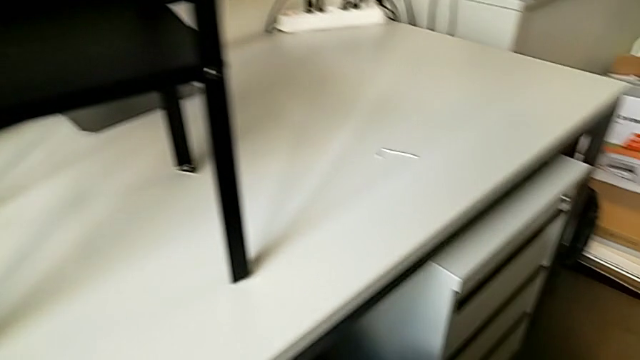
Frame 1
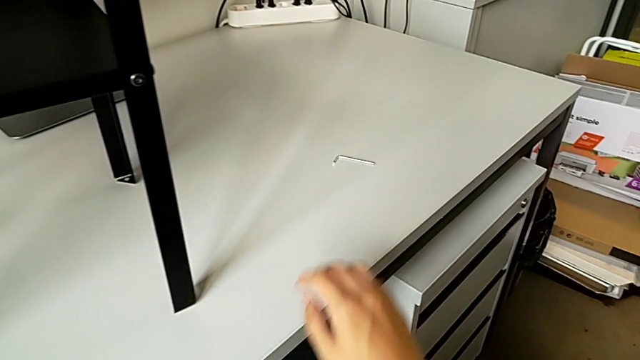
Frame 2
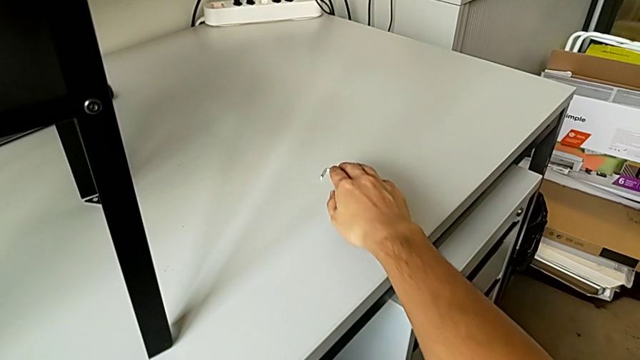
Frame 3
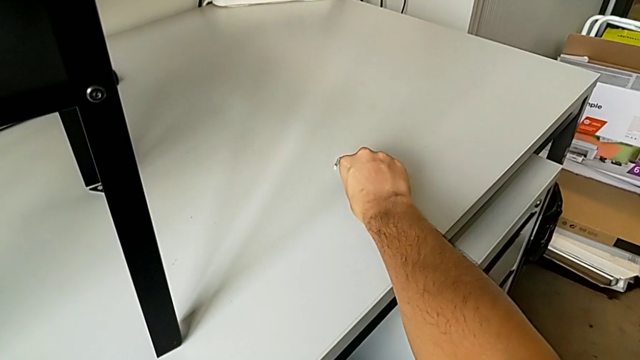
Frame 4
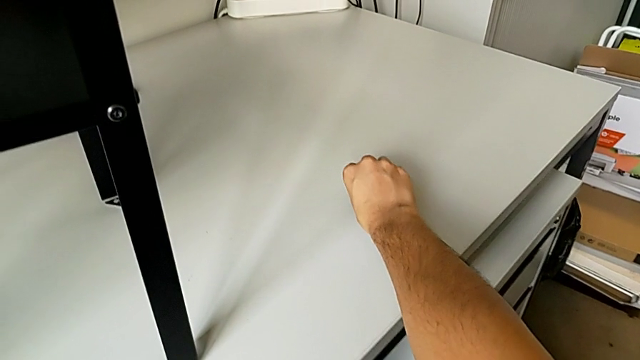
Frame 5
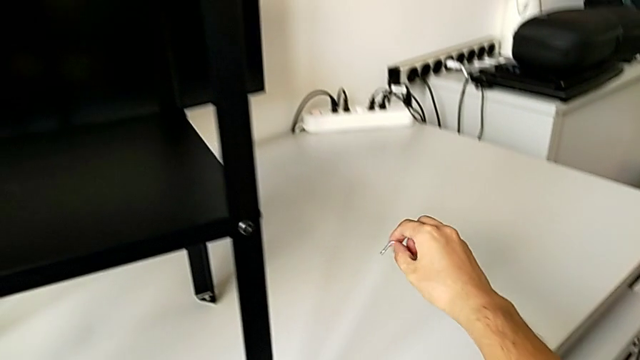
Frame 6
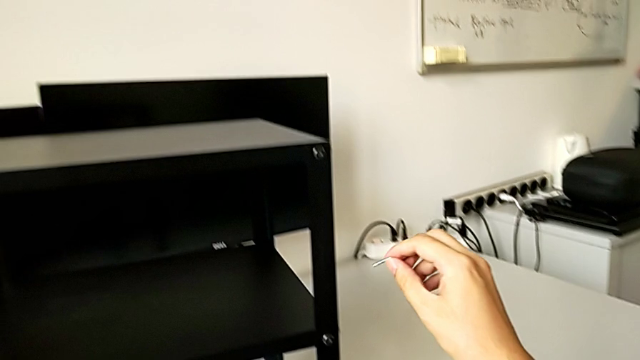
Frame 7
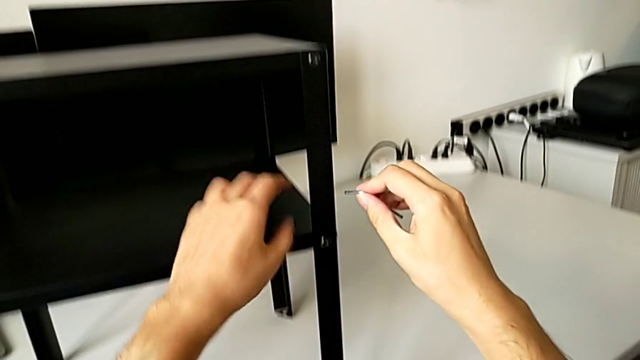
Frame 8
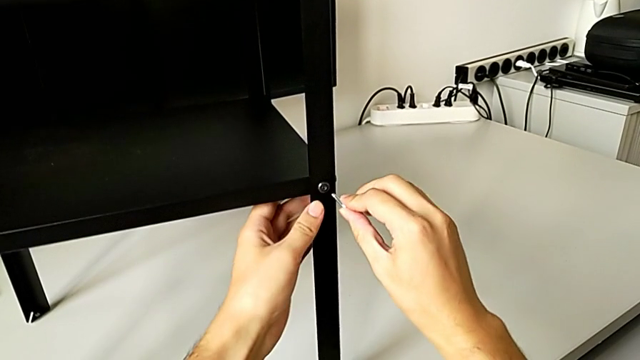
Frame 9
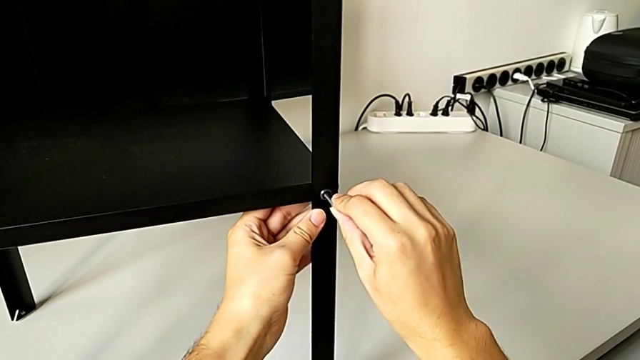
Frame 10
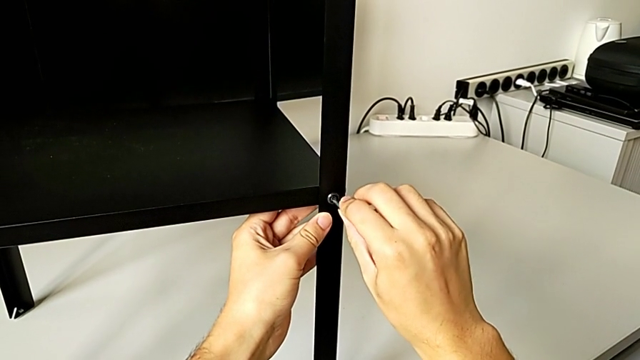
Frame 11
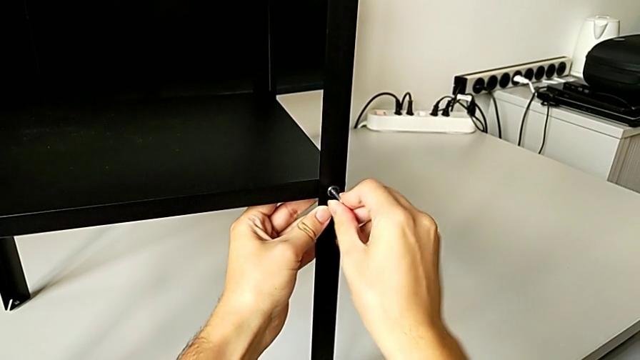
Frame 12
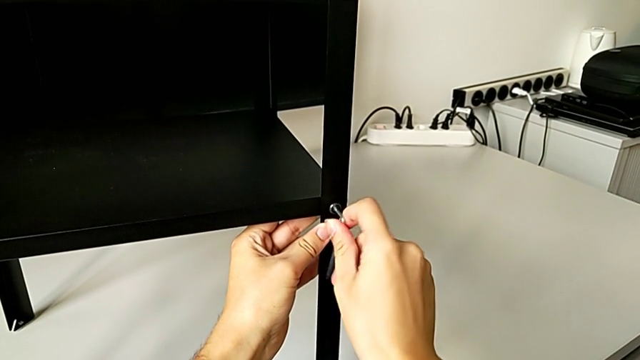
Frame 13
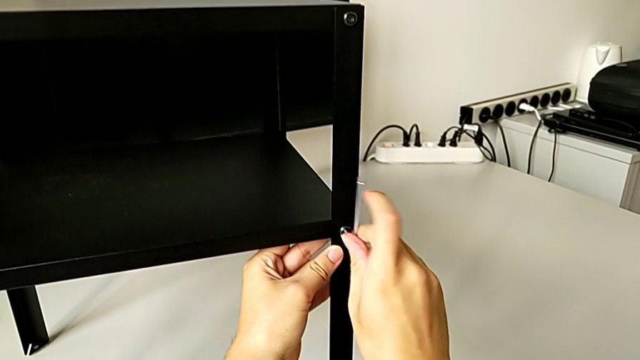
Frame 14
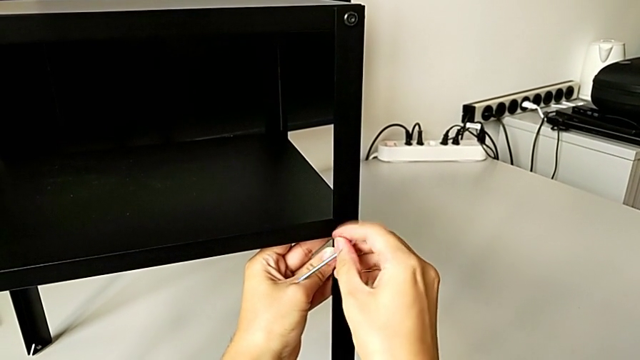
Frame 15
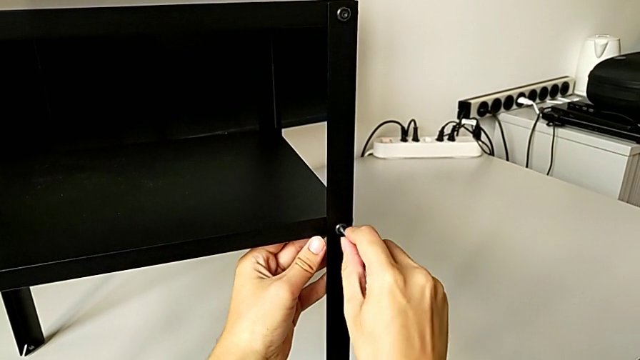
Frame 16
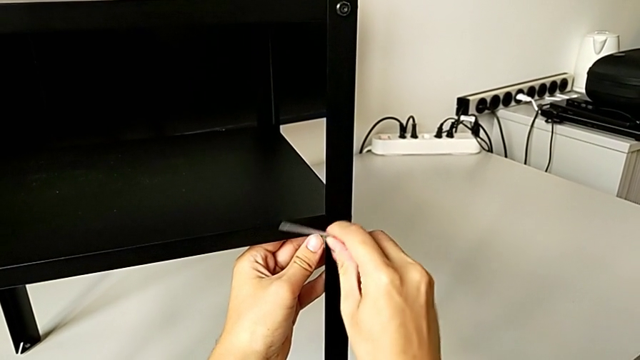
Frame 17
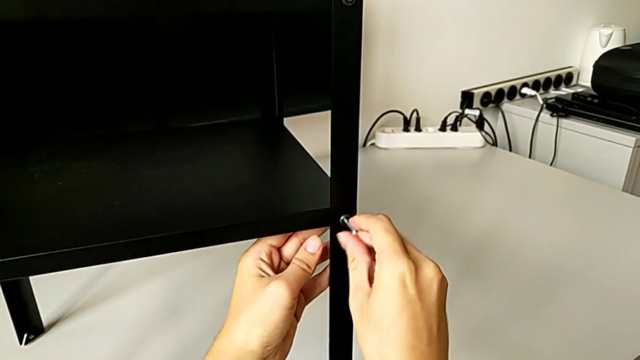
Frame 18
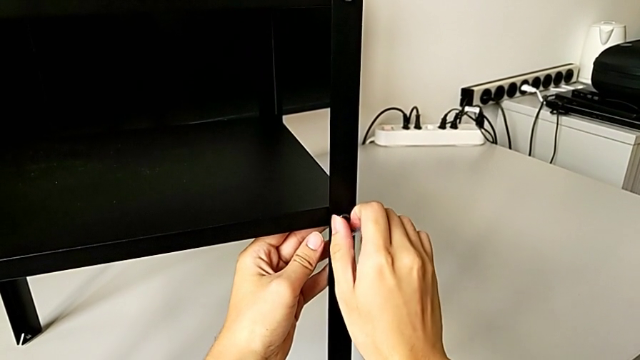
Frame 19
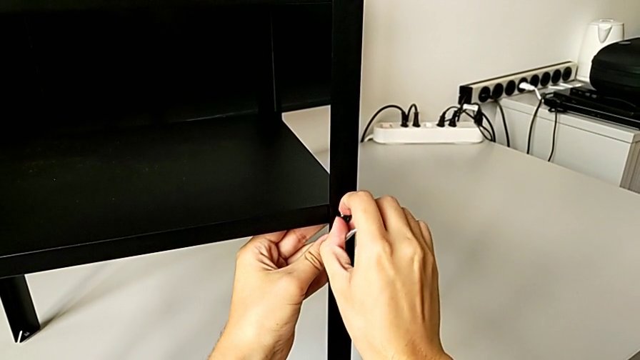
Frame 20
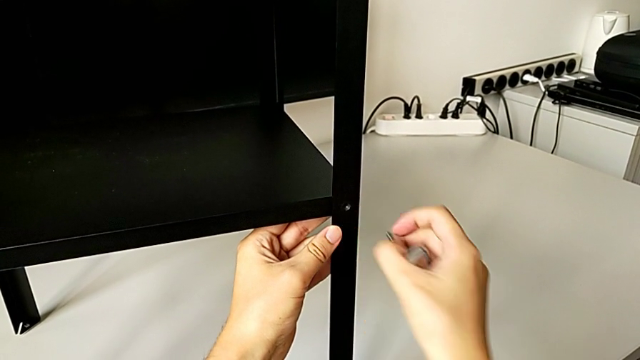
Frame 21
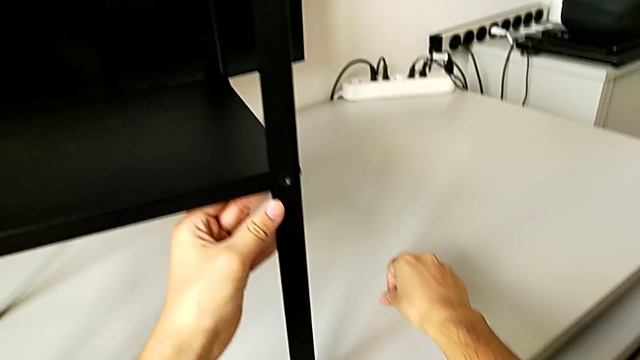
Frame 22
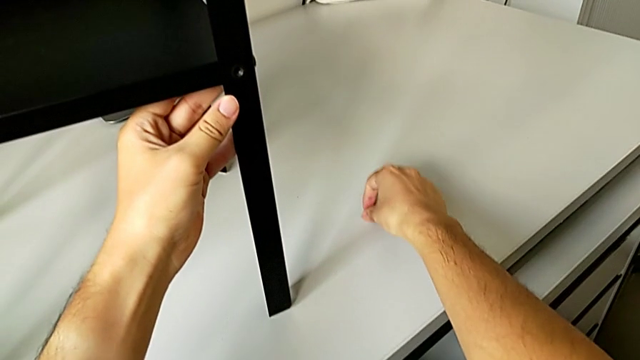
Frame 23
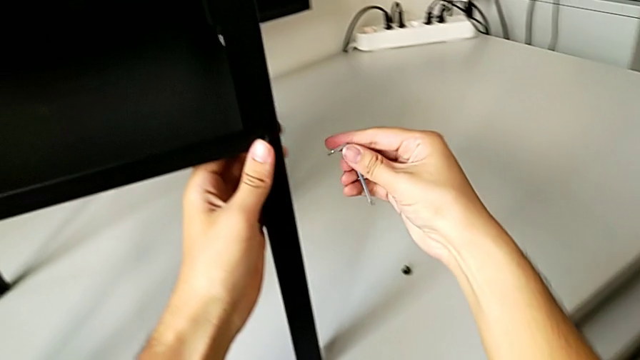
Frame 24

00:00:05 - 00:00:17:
The camera wearer is unscrewing the bottom hex socket head from the leg and the shelf. They approach the Allen wrench, grab it, approach the hex socket head, insert the Allen wrench, unscrew the hex socket head, withdraw the Allen wrench, disassemble the hex socket head, place it and approach it.

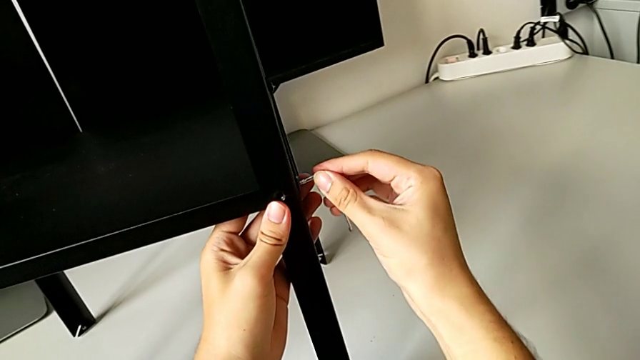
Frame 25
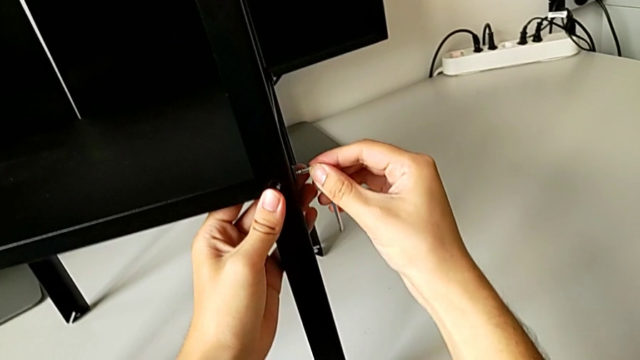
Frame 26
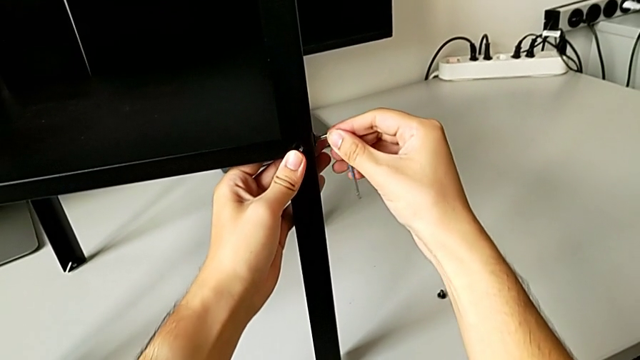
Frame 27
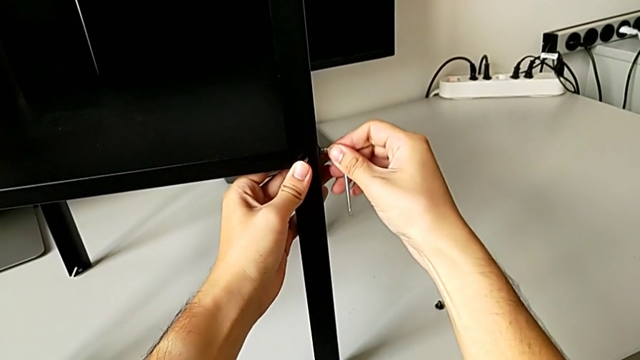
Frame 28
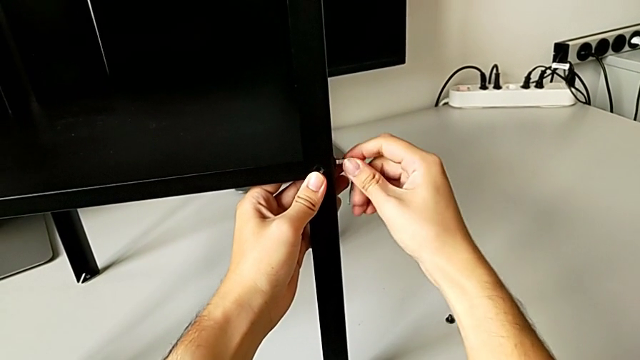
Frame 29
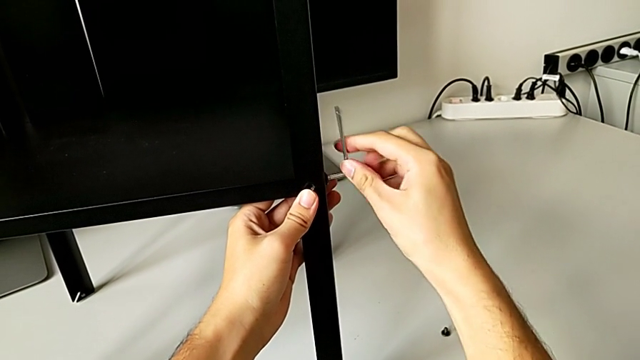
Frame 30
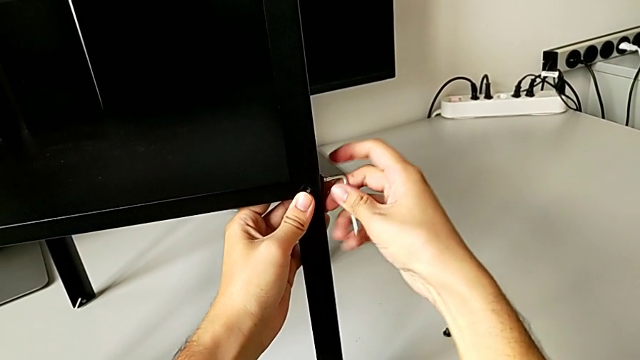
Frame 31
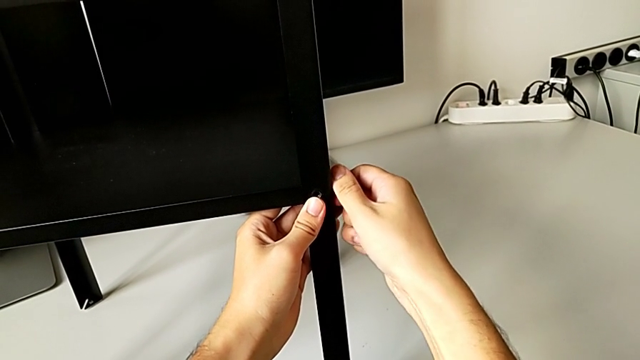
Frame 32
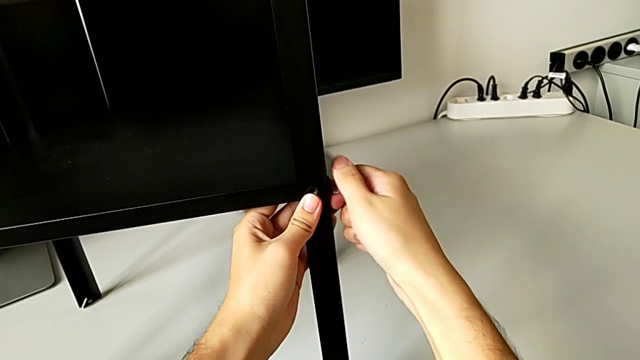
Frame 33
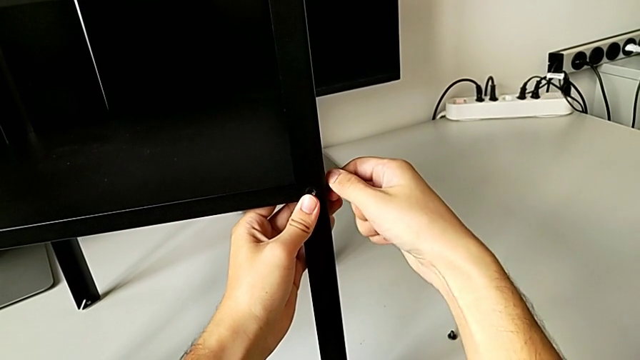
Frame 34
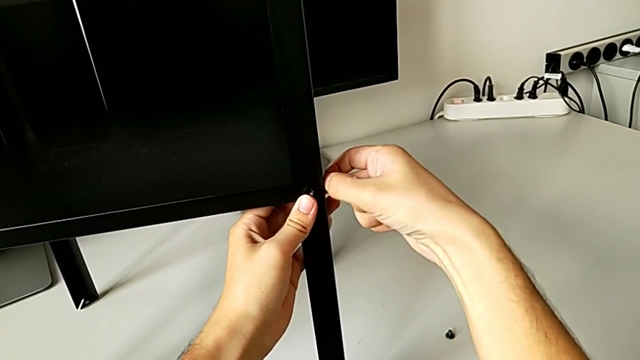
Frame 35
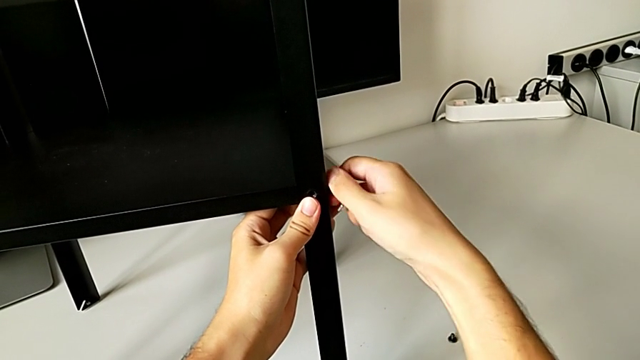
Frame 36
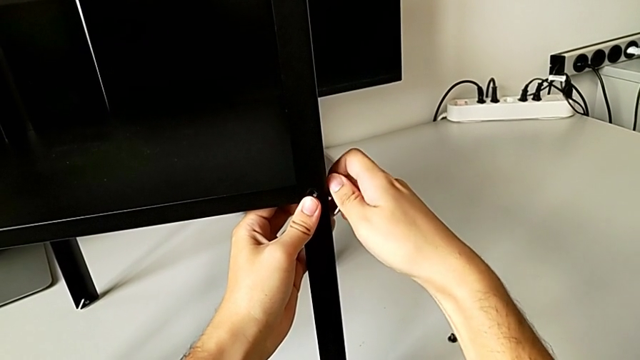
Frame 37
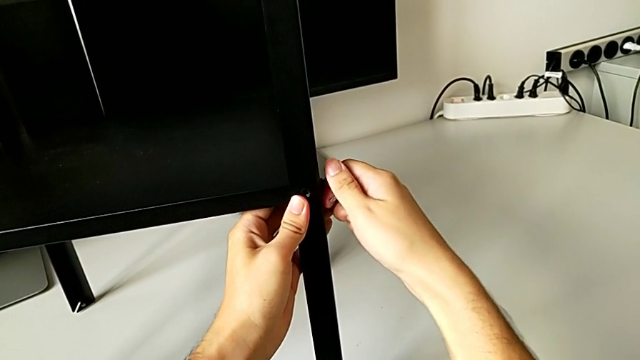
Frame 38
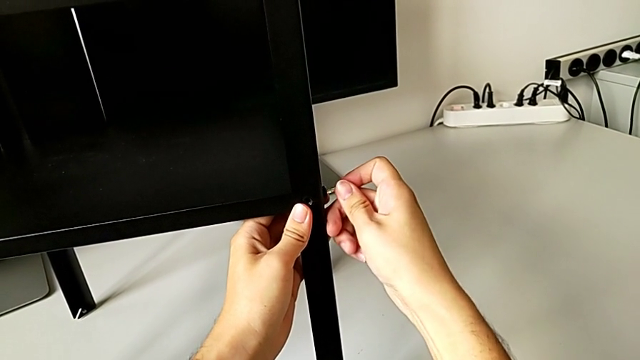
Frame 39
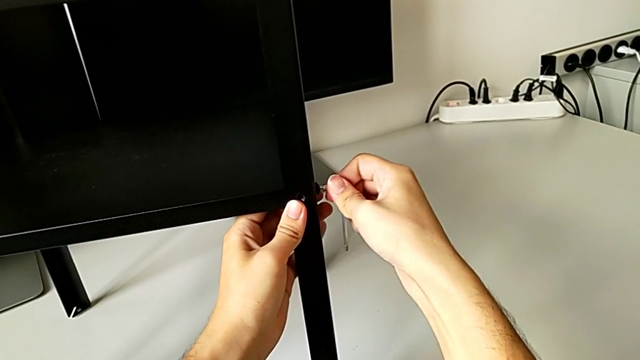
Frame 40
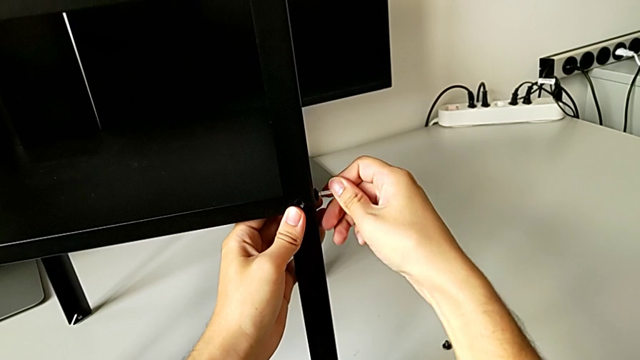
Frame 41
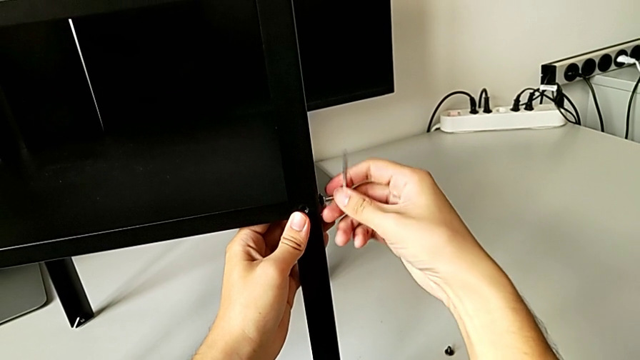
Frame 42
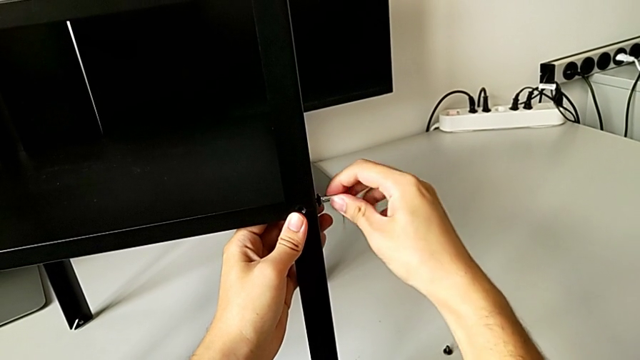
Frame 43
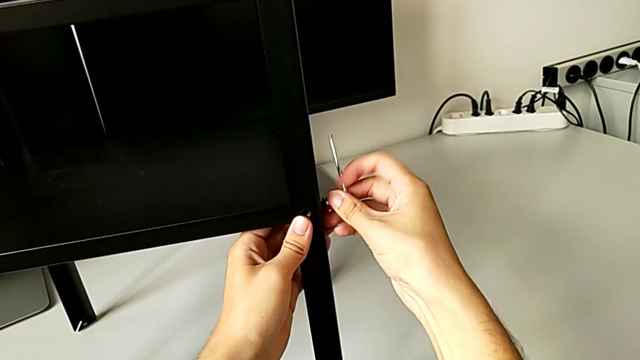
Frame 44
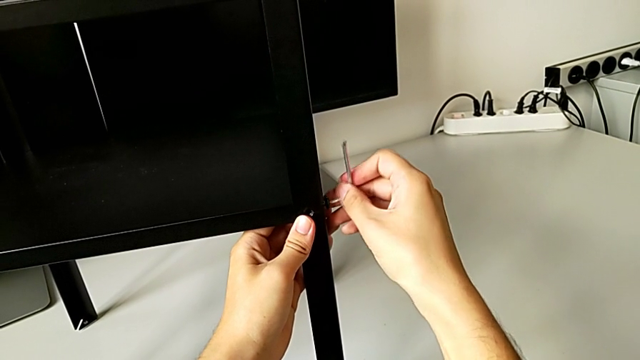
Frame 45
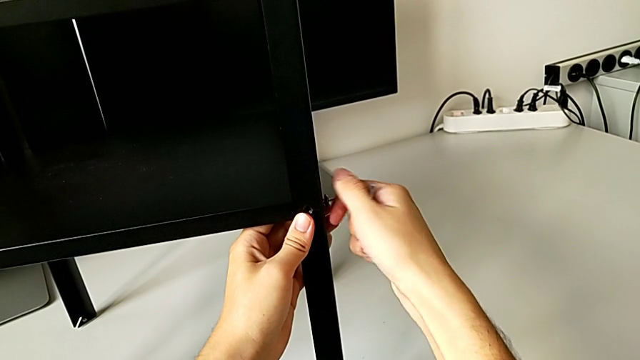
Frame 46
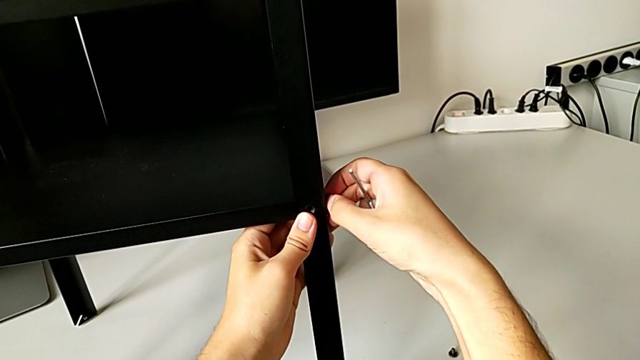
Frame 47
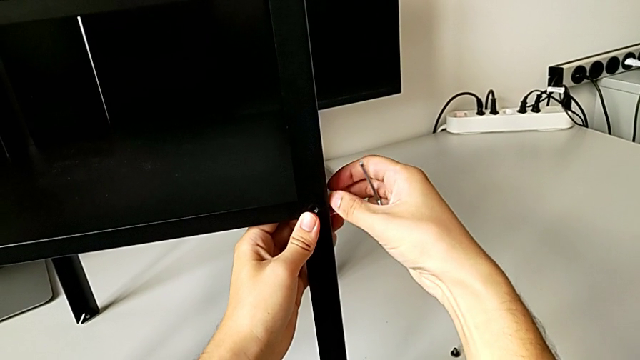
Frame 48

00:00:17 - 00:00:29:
The camera wearer is unscrewing the bottom hex socket head from the leg and the shelf. They insert the Allen wrench, unscrew the hex socket head, withdraw the Allen wrench, unscrew the hex socket head, insert the Allen wrench, unscrew the hex socket head, withdraw the Allen wrench and unscrew the hex socket head.
